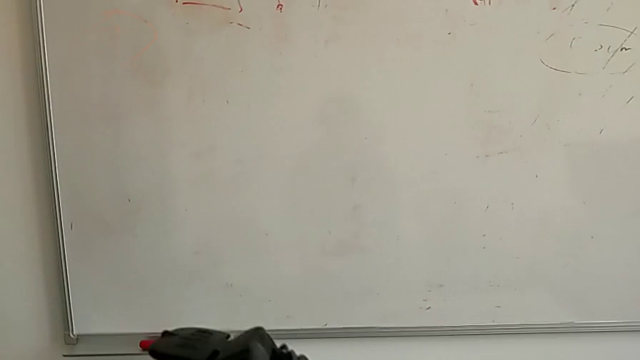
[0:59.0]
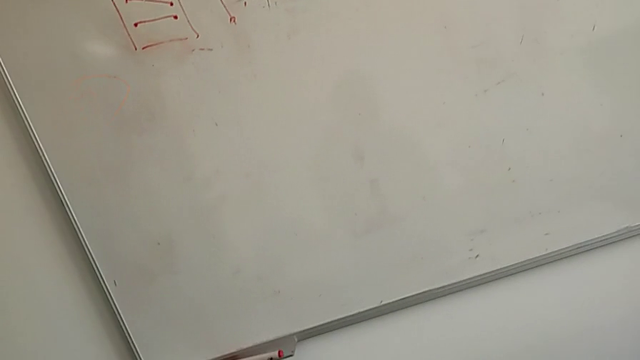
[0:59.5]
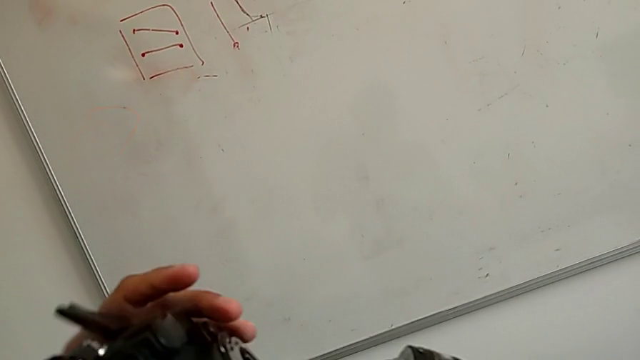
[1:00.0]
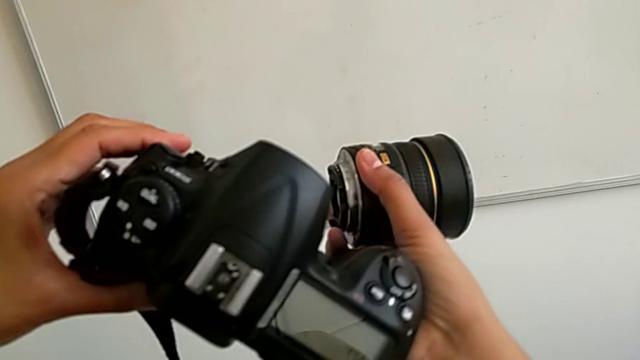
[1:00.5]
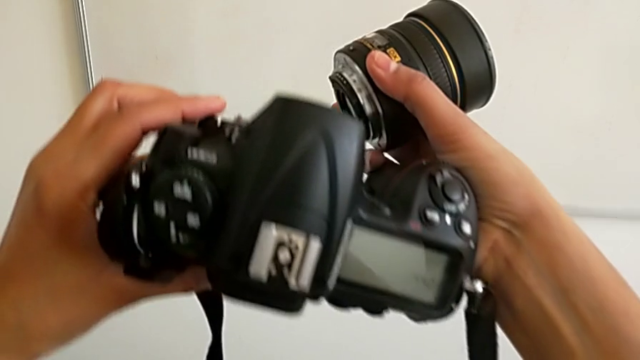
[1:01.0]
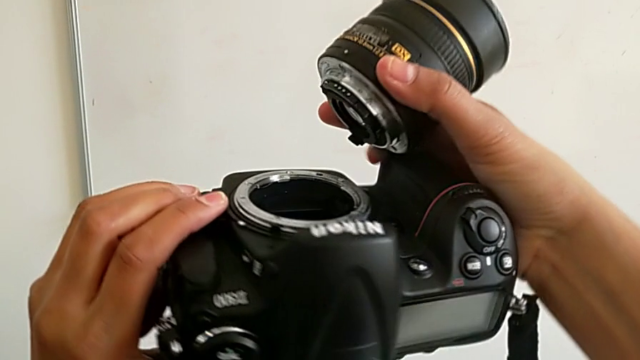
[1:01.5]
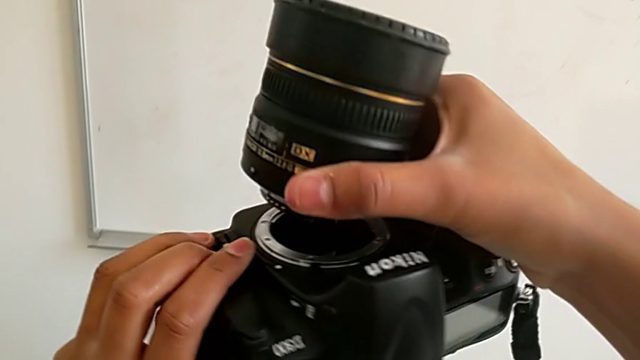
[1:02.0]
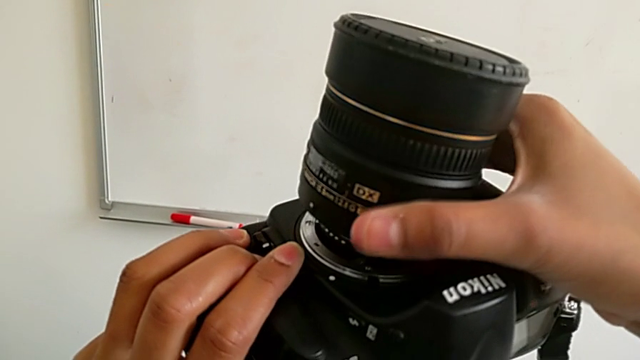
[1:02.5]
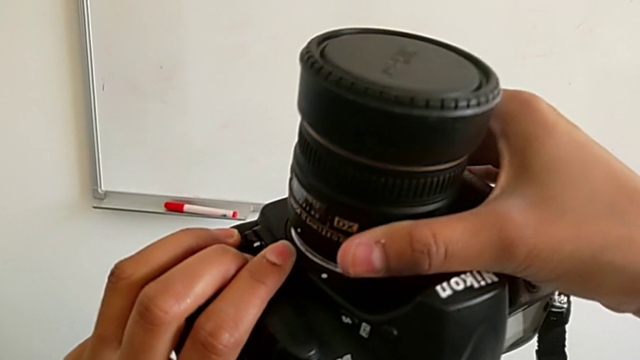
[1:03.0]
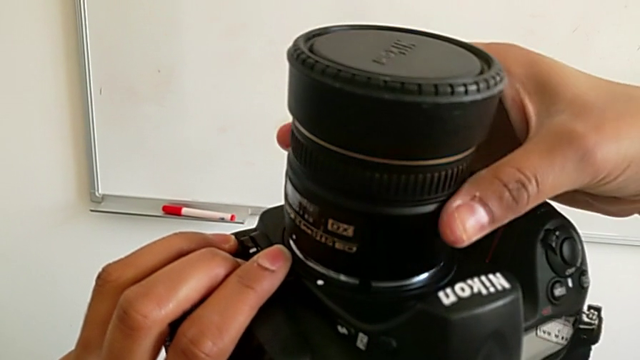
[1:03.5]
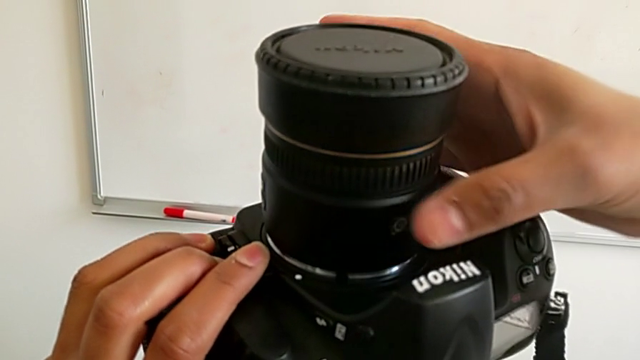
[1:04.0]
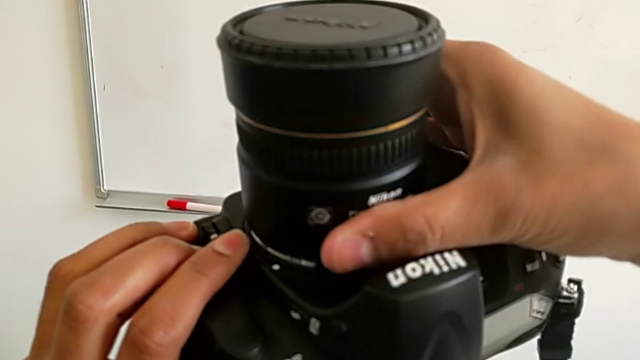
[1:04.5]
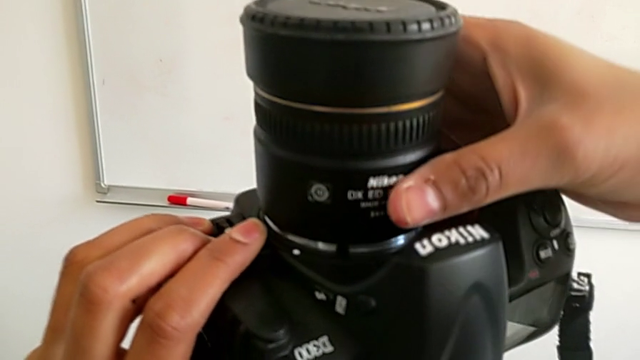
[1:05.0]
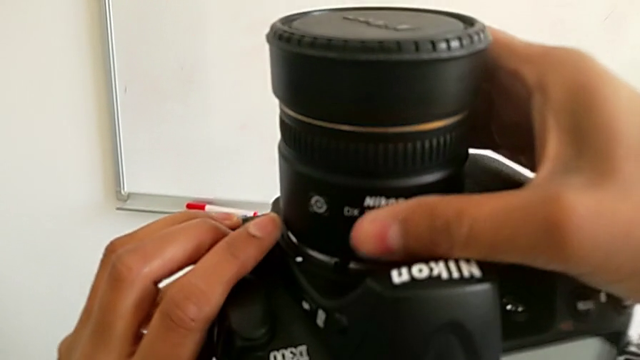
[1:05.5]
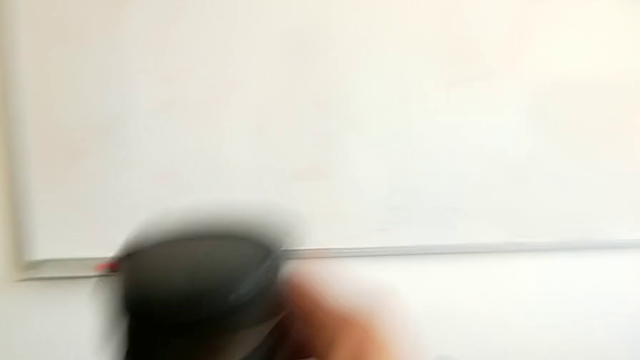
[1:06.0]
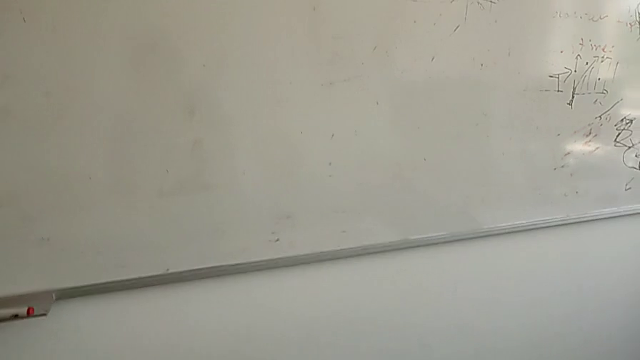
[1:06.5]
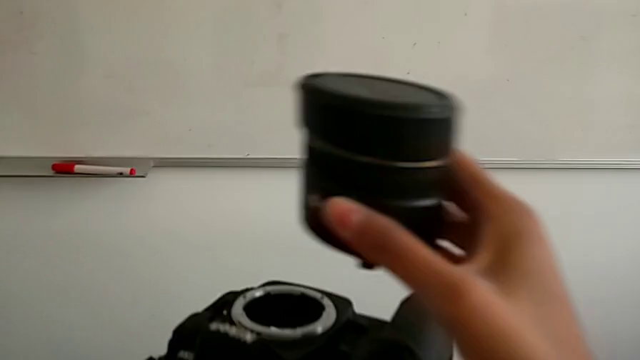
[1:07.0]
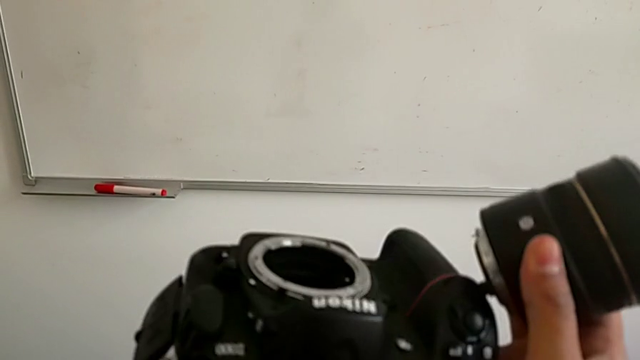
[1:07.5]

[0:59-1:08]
The camera wearer is attaching the lens back to the DSLR camera. They rotate the DSLR, insert the lens with the right hand, wrongly press the release button with the left hand and wrongly rotate the lens in the incorrect direction with the right hand.

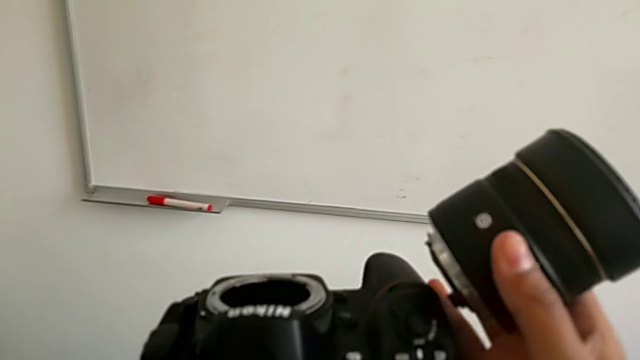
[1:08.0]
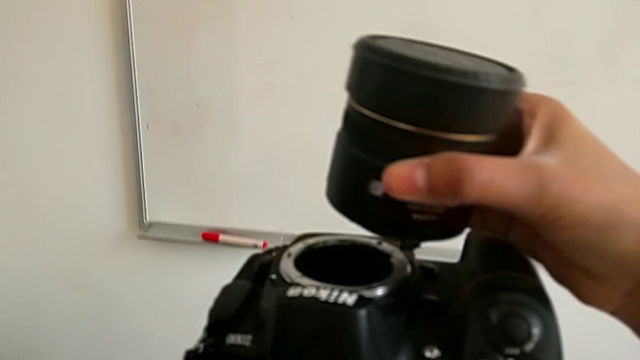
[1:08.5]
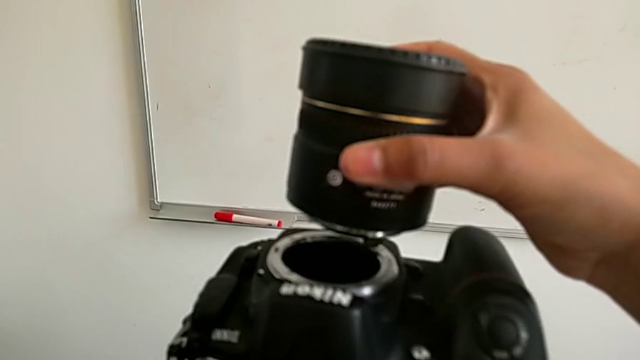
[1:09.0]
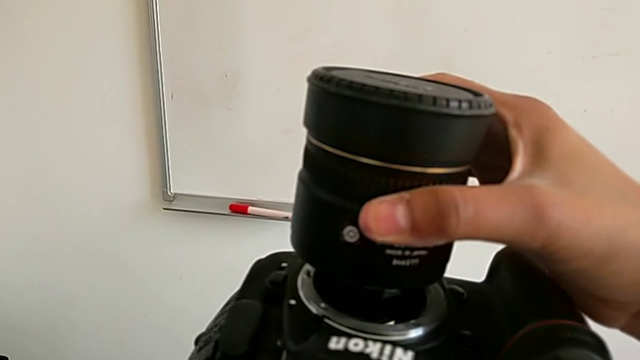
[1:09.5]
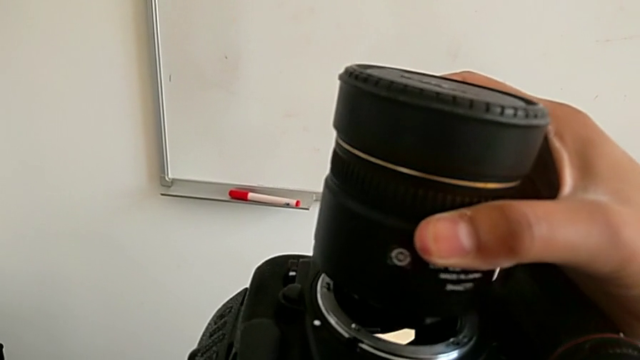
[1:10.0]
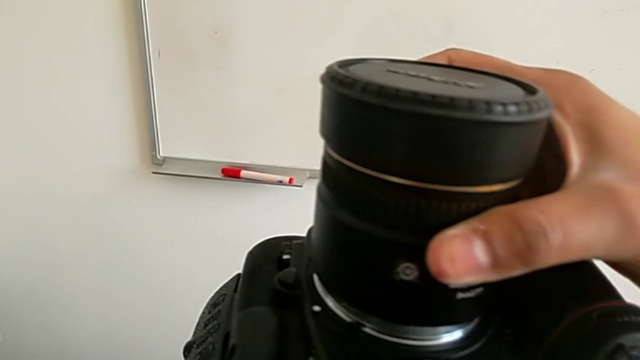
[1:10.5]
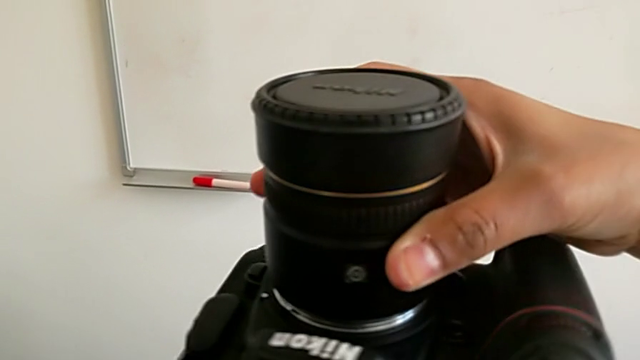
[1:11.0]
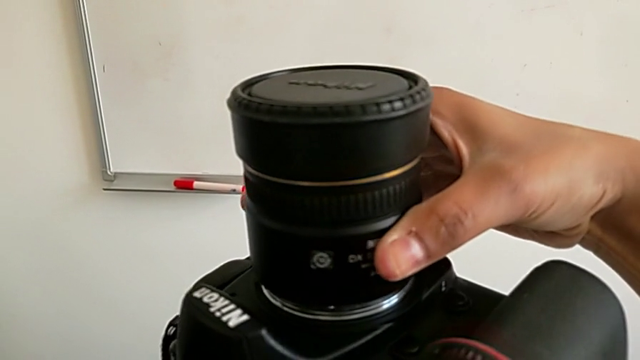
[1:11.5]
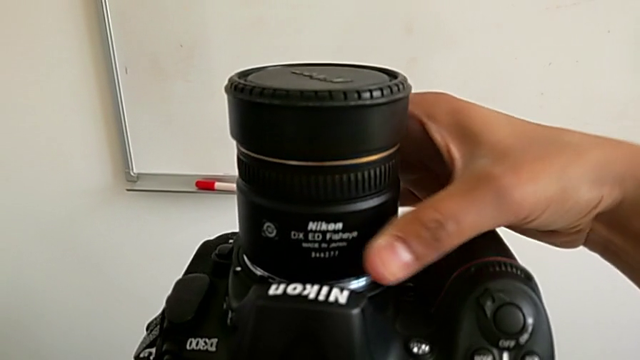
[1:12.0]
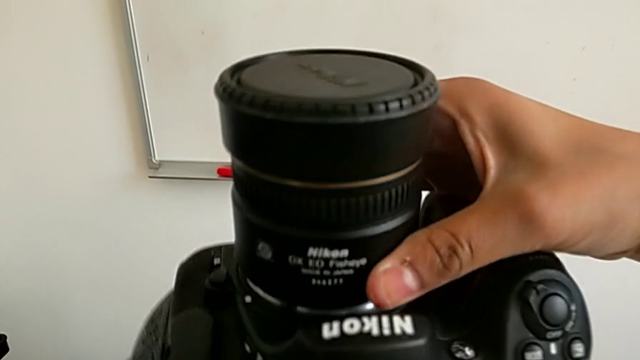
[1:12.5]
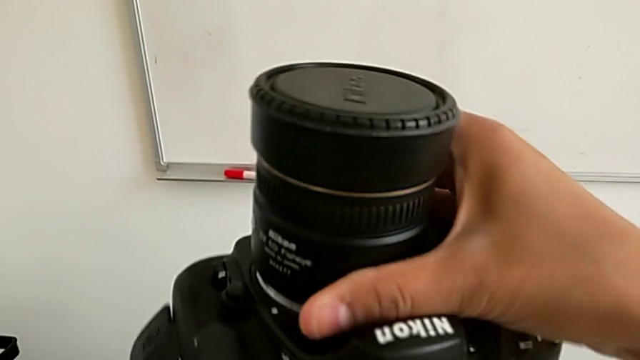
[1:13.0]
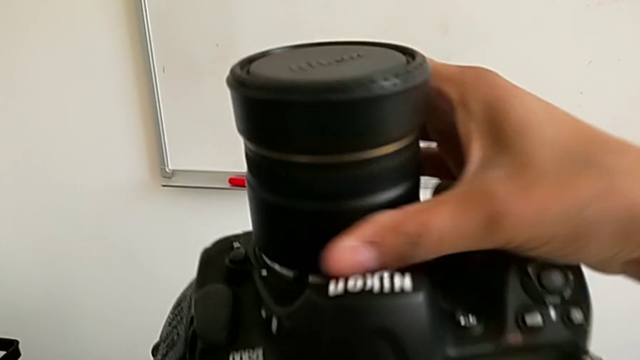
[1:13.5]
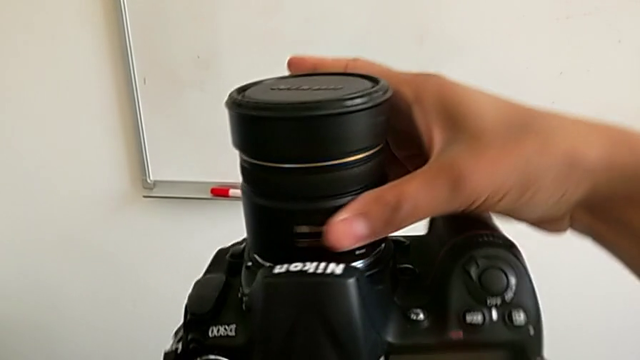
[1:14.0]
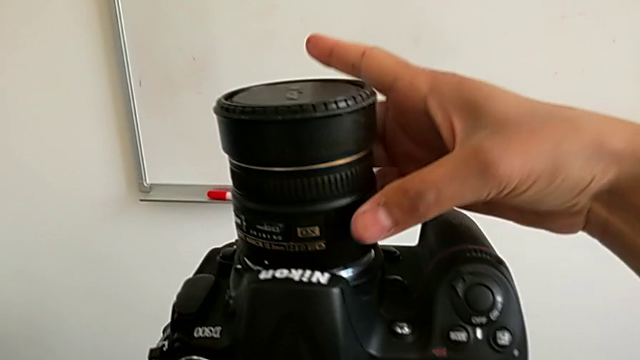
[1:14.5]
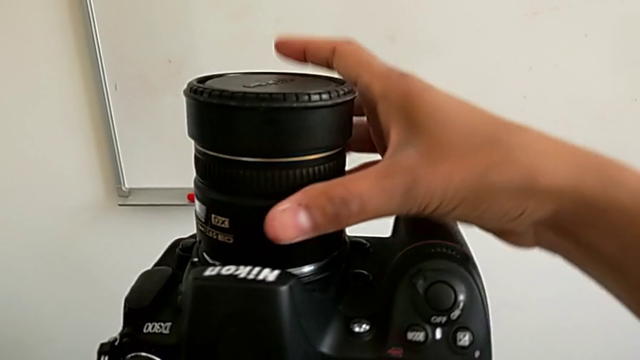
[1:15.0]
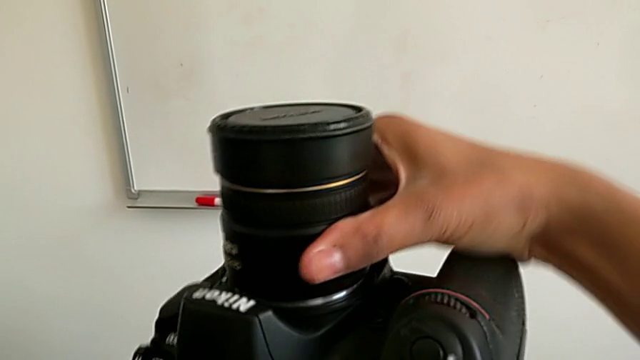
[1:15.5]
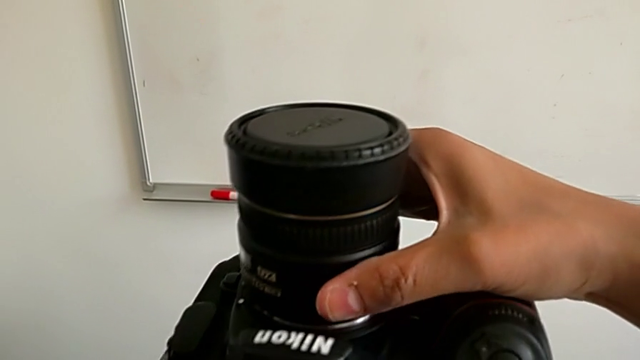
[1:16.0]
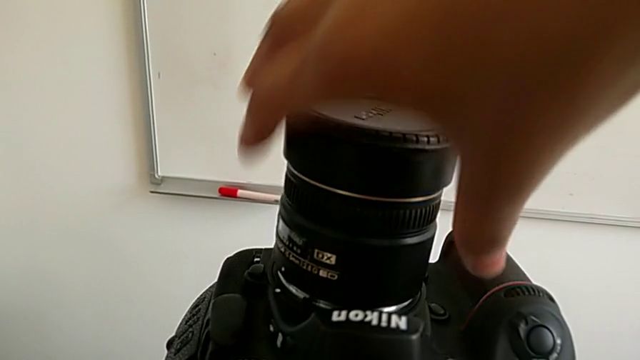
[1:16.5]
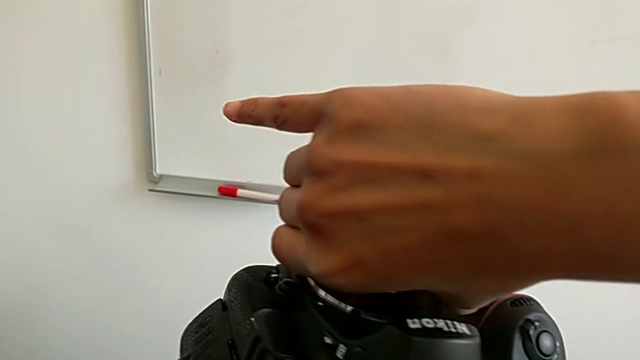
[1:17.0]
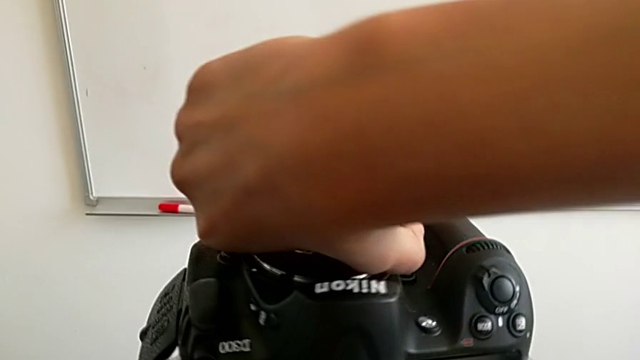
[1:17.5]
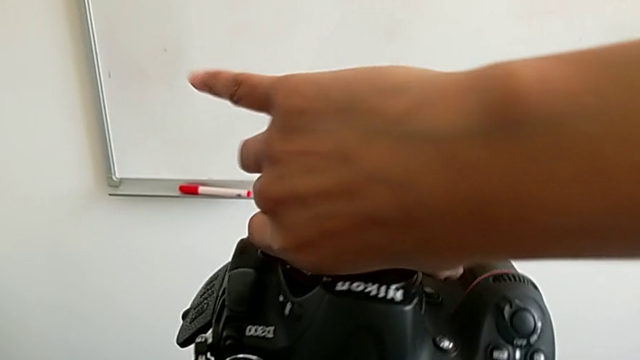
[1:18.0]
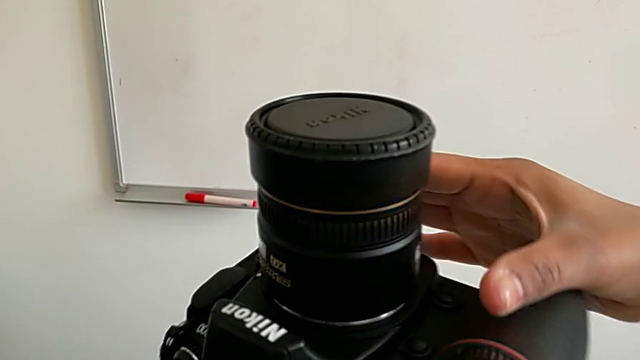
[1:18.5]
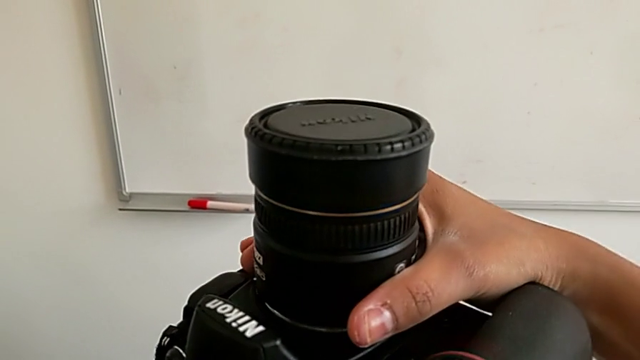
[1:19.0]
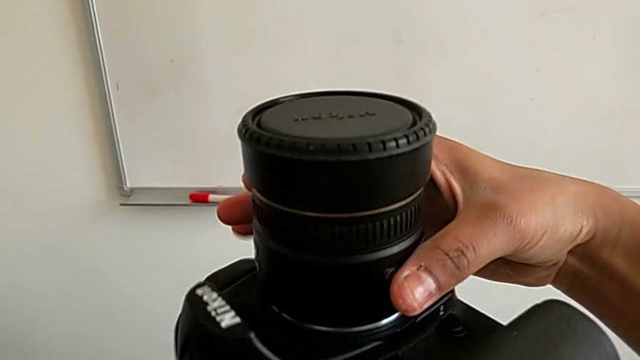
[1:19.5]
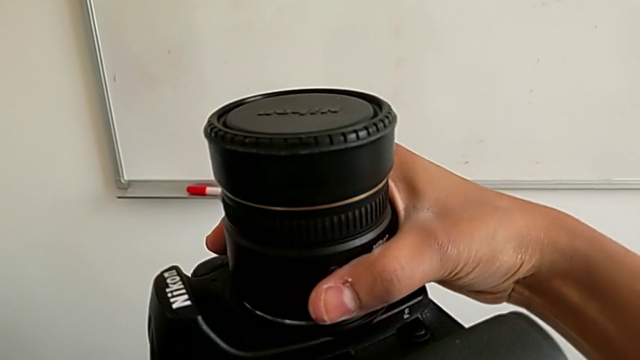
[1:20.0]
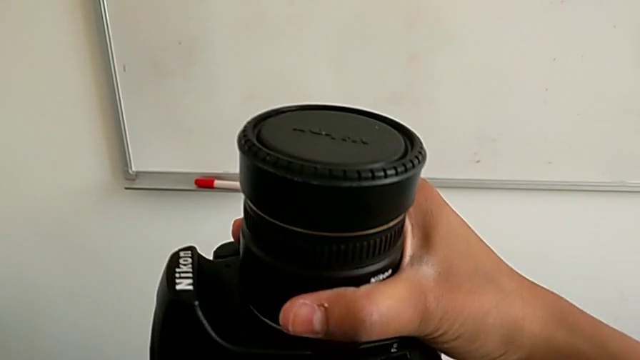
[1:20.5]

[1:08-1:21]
The camera wearer is attaching the lens back to the DSLR camera. They insert the lens and wrongly rotate it in the incorrect direction.
